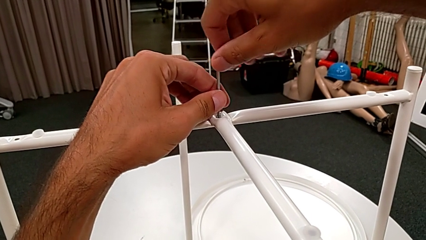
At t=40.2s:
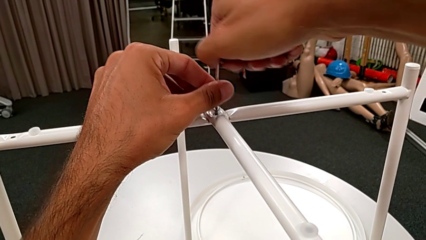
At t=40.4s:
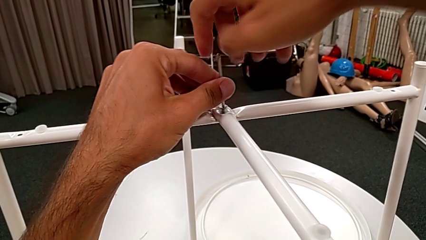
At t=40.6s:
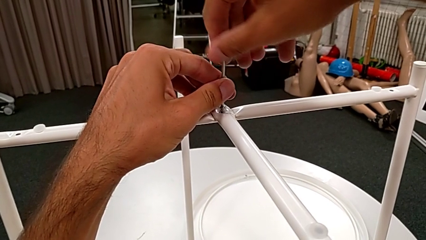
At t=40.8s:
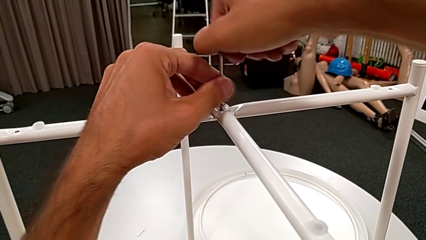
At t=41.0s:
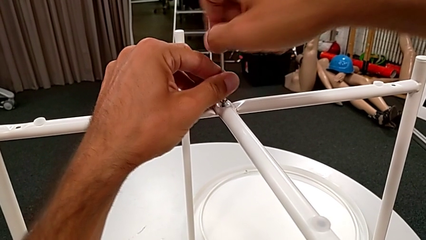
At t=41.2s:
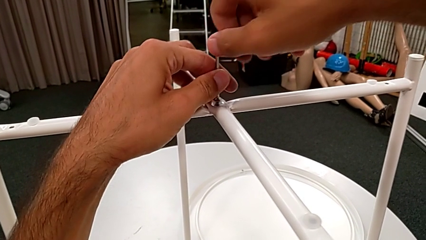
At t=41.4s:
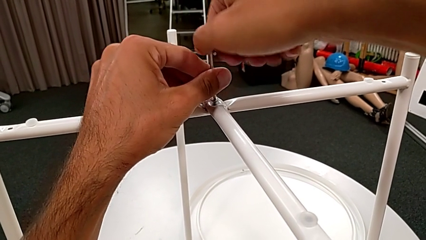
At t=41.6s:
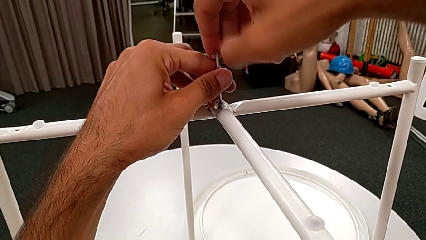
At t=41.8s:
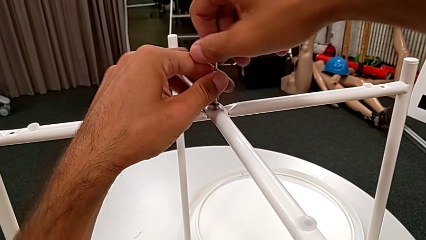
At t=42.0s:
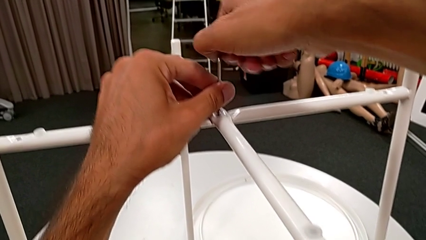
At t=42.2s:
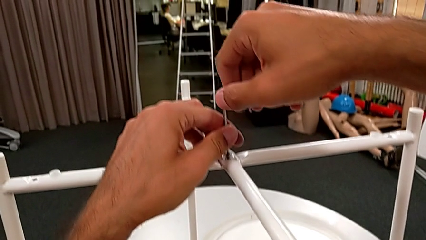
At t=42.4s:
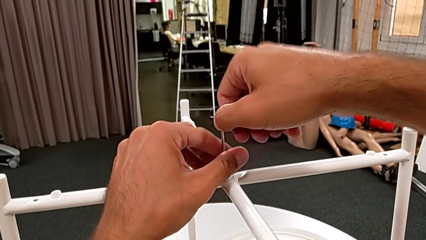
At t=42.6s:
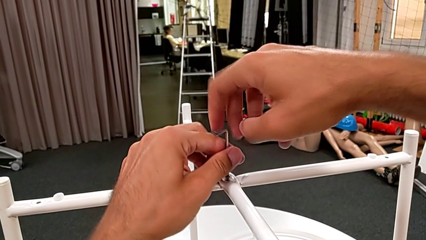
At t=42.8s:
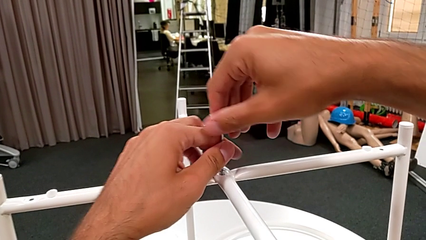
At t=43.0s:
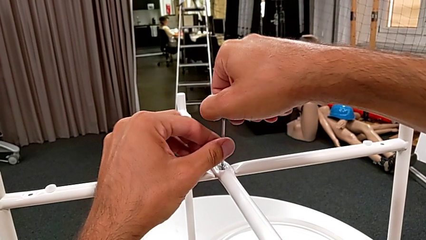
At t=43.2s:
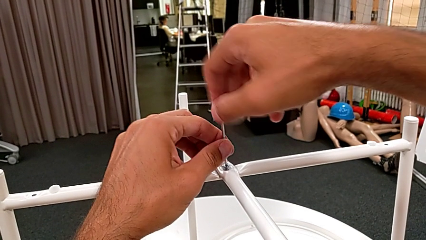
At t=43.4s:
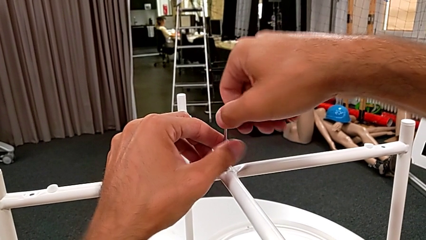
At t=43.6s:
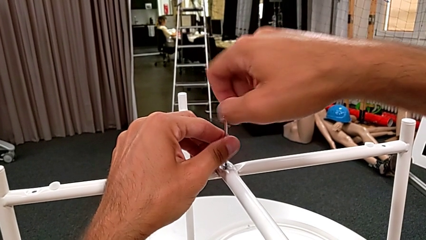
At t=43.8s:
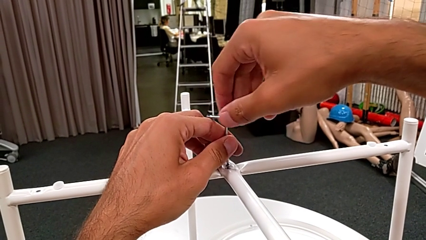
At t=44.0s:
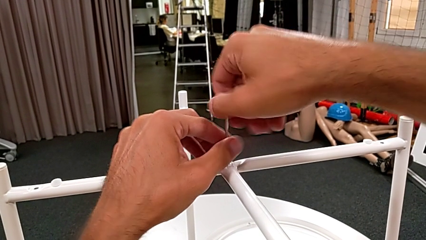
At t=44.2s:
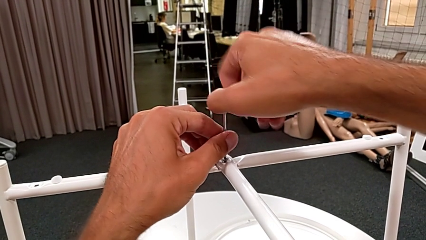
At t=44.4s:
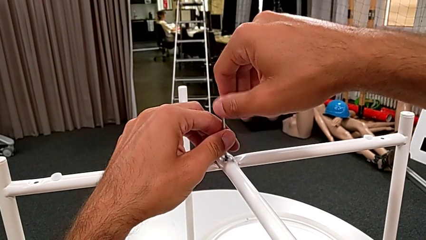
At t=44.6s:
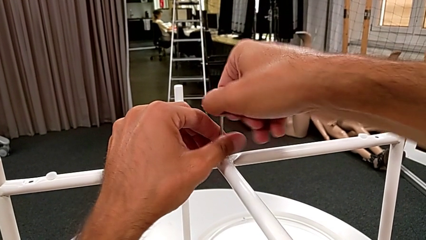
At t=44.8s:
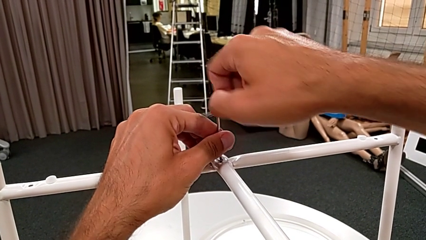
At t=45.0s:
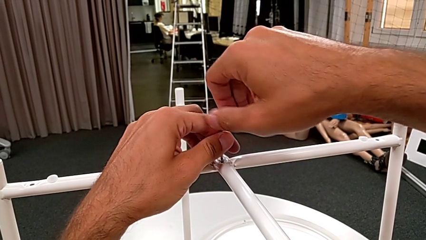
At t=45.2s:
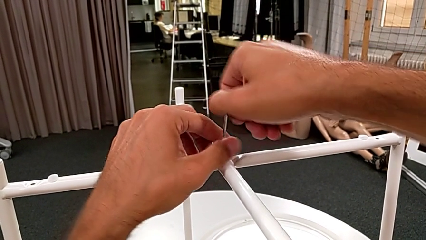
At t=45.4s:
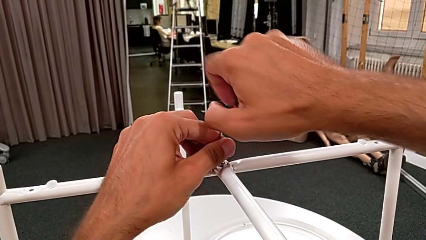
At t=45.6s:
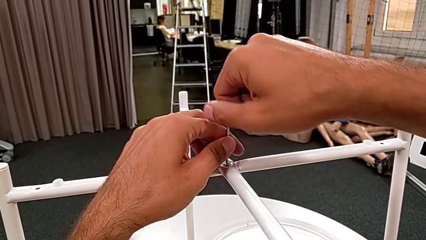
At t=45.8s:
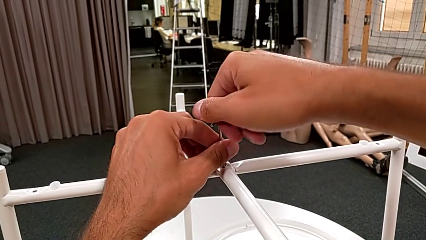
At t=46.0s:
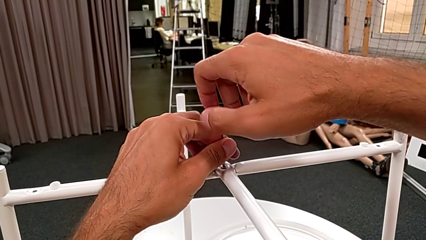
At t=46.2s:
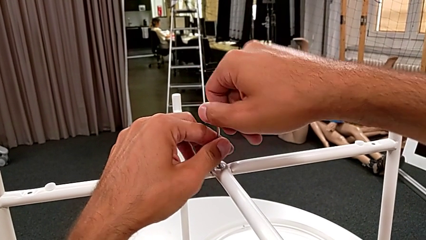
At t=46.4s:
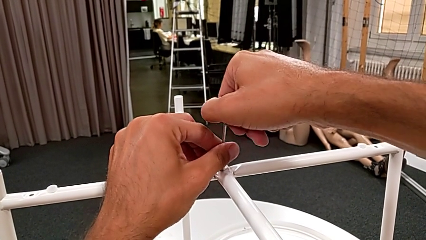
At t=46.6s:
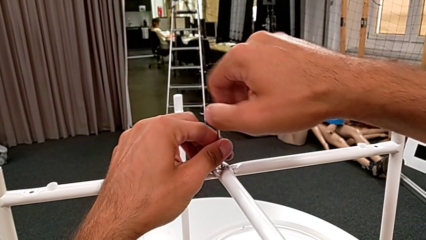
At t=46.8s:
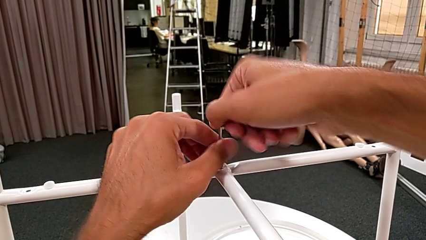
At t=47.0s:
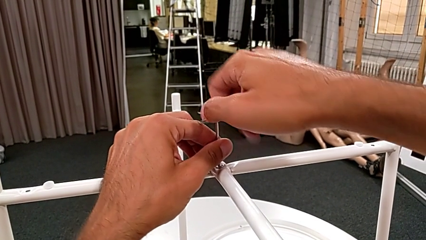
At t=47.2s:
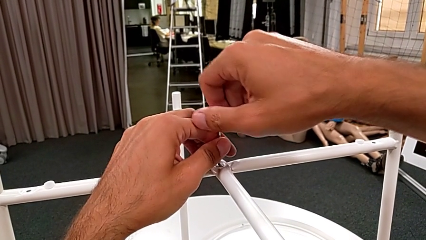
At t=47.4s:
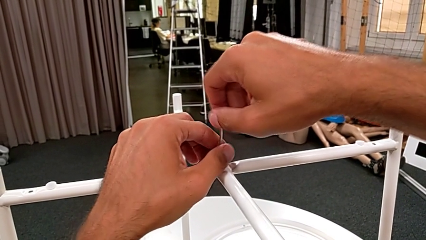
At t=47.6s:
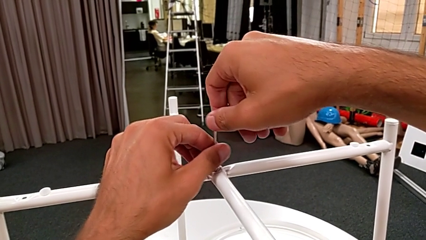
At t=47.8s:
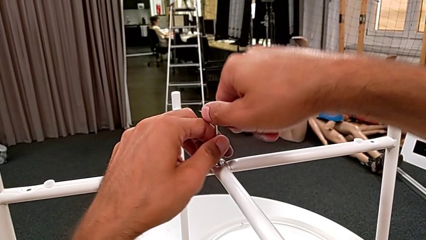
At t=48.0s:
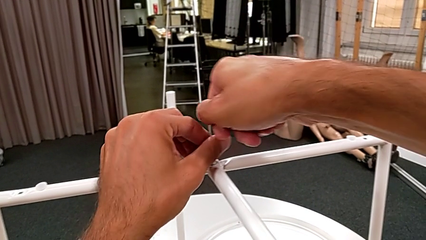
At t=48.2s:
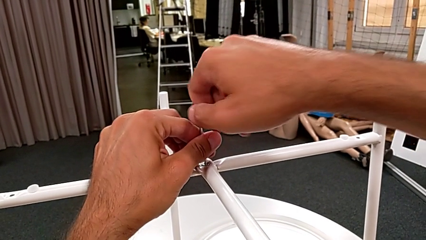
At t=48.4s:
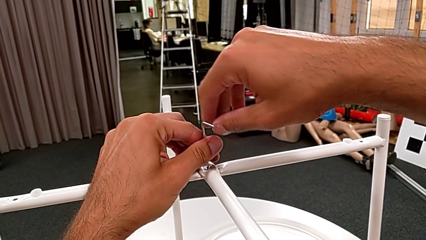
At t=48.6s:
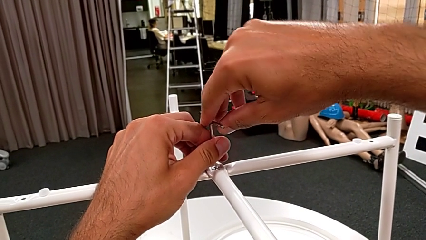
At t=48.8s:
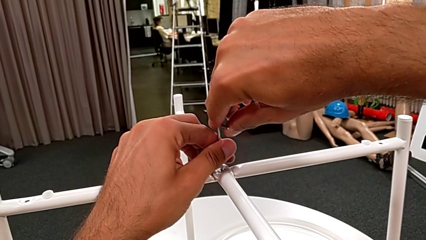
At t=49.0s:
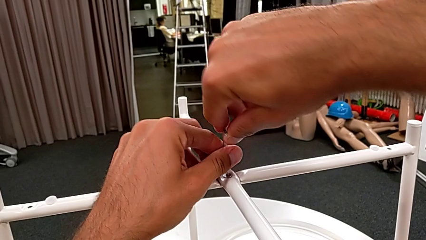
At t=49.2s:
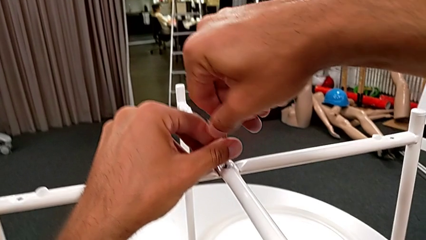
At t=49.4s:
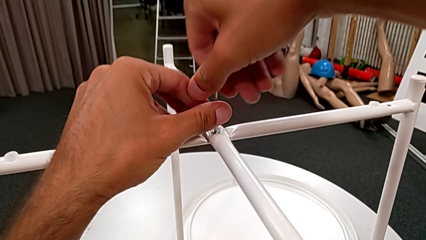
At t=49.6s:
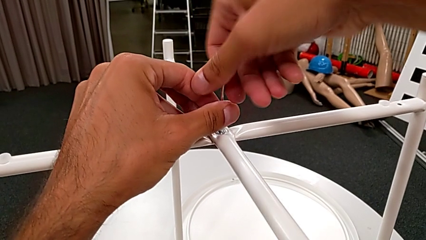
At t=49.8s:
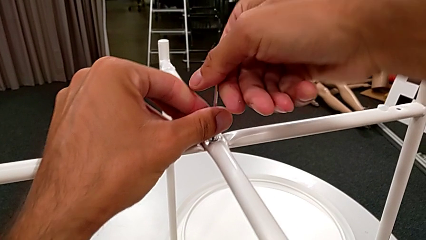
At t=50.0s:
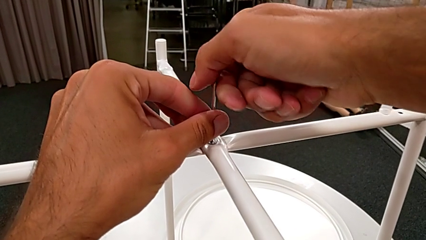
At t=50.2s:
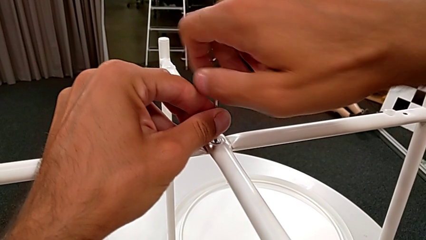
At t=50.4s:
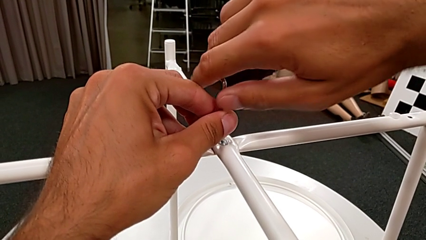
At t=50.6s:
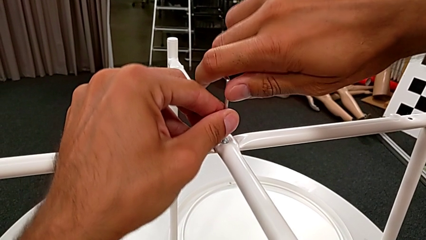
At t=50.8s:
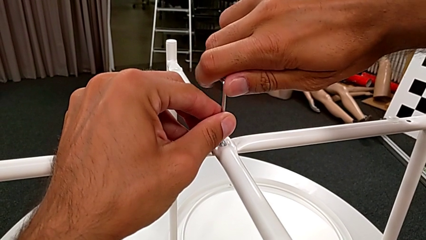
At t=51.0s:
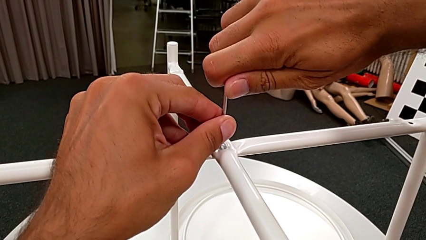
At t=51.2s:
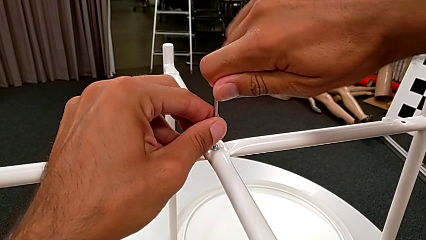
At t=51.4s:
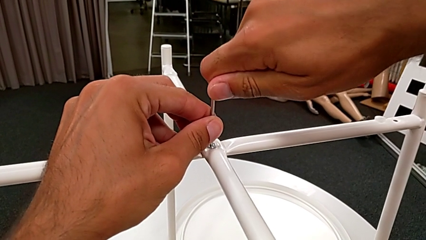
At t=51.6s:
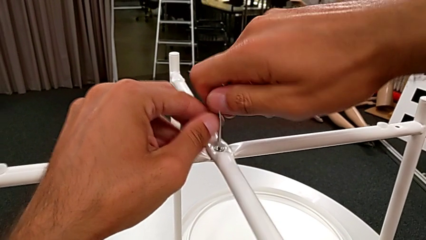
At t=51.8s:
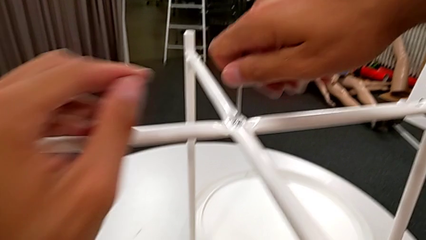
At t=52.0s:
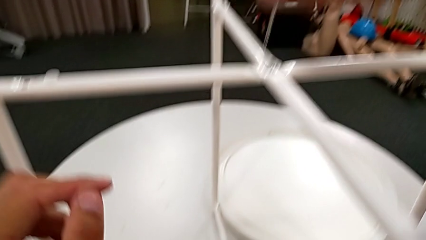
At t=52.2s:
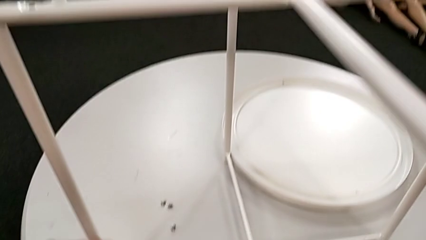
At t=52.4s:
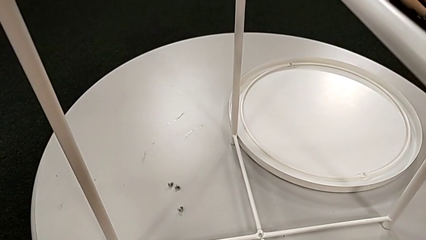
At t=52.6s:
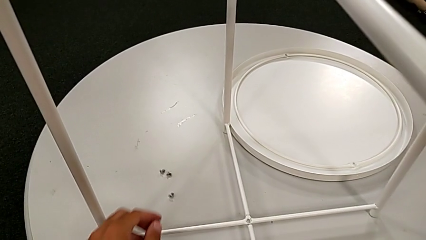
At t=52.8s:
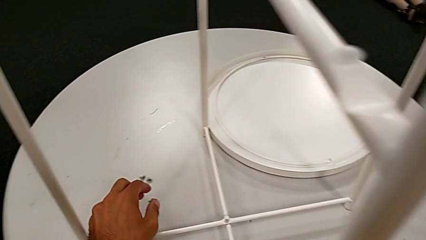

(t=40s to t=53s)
The camera wearer is screwing the legs with an Allen wrench and hex socket heads. They keep screwing the hex socket head and withdraw the Allen wrench.

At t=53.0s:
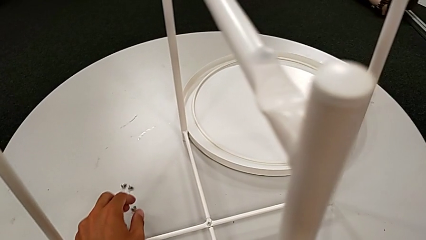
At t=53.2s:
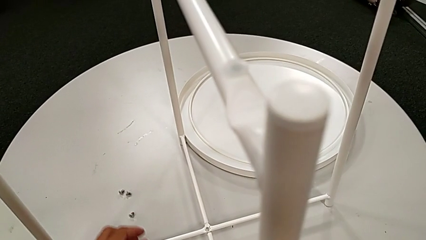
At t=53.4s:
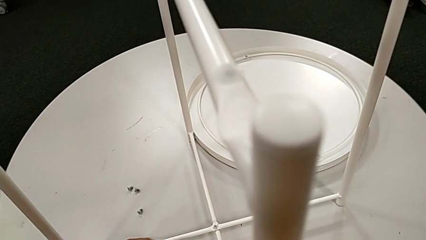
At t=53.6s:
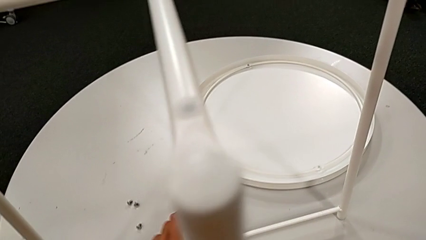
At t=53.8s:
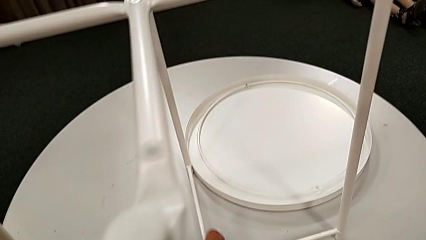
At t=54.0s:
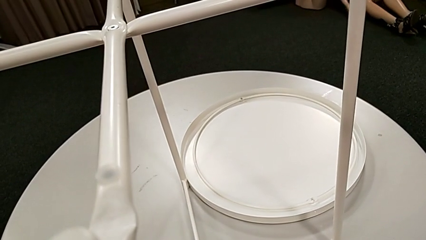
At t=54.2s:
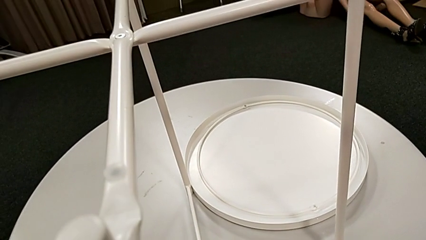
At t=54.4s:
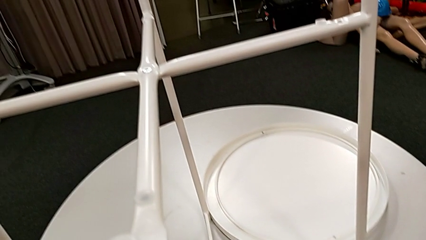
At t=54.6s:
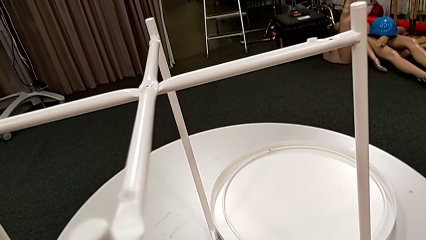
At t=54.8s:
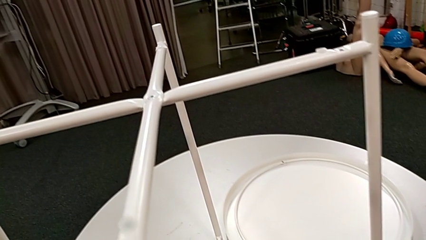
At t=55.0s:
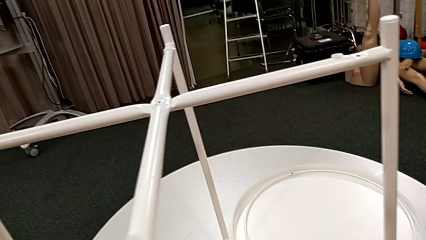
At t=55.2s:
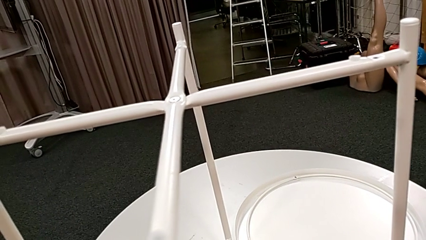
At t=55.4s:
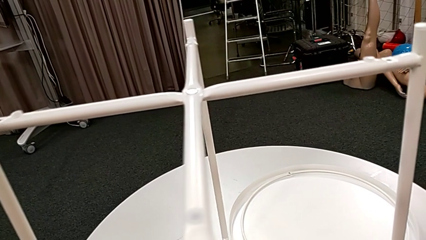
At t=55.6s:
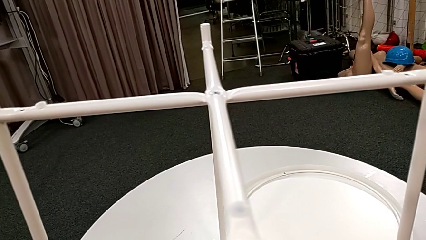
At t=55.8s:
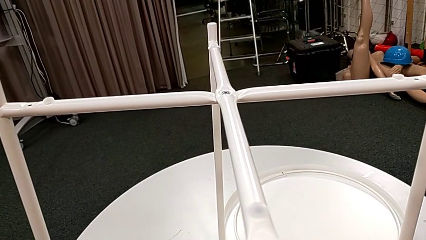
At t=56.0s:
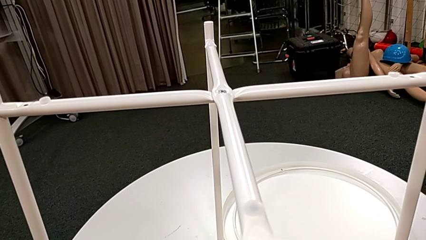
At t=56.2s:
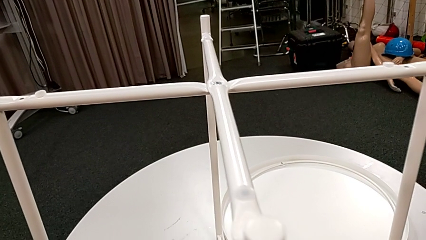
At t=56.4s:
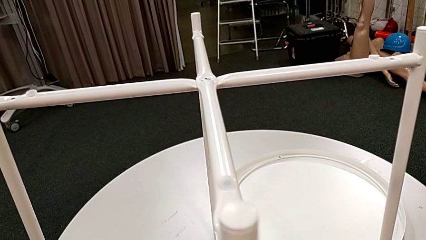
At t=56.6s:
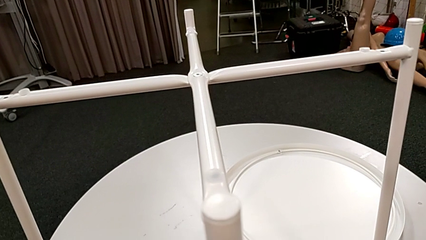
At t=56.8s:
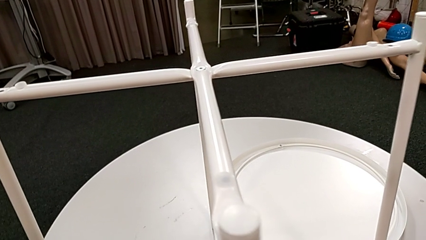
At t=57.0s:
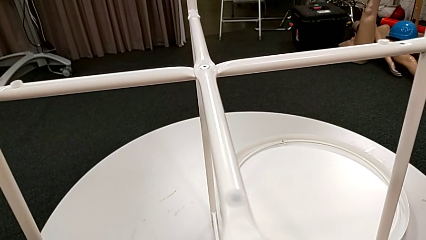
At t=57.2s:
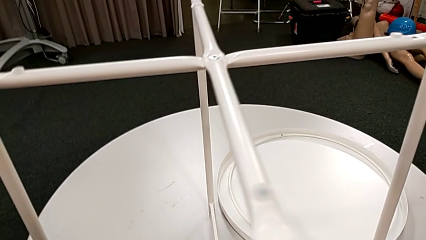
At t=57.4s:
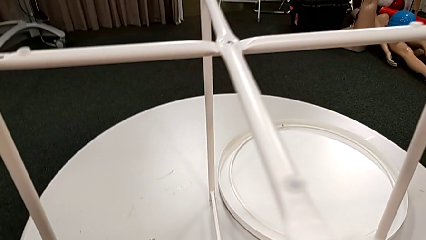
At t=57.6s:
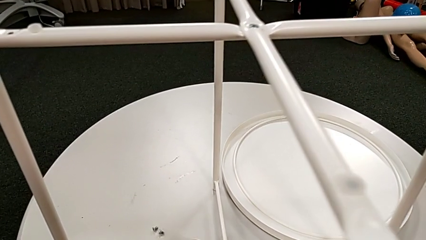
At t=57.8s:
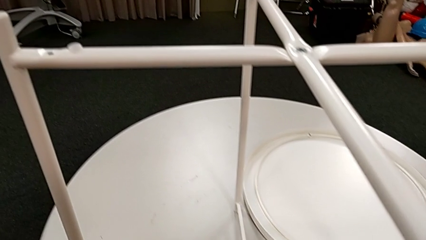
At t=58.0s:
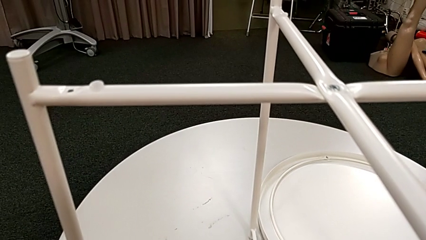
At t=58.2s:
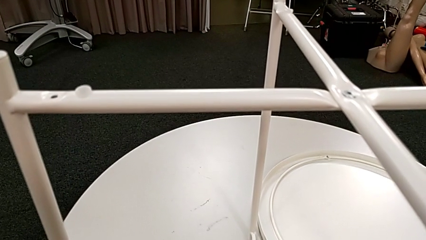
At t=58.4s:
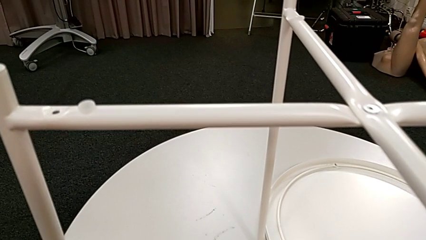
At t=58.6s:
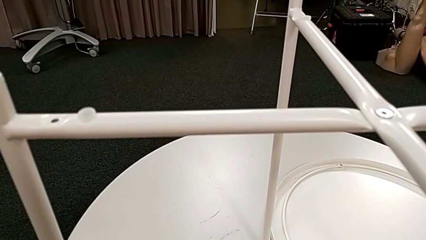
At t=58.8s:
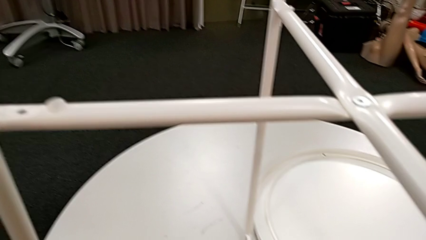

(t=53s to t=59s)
The camera wearer is screwing the bottom screw. They grab the leg, lift it, place it and approach the hex socket head.
